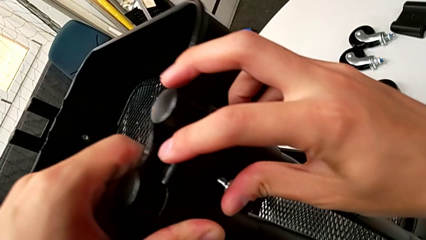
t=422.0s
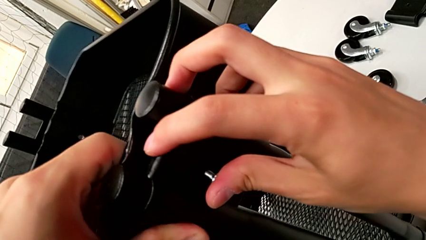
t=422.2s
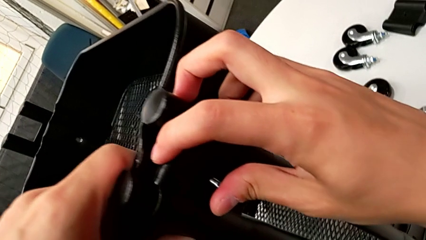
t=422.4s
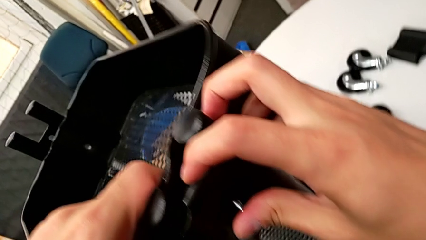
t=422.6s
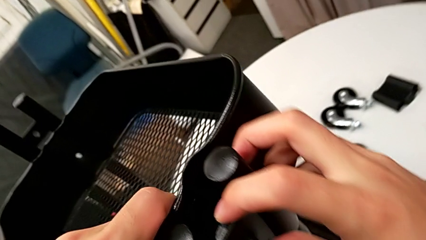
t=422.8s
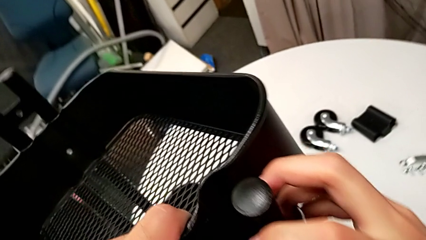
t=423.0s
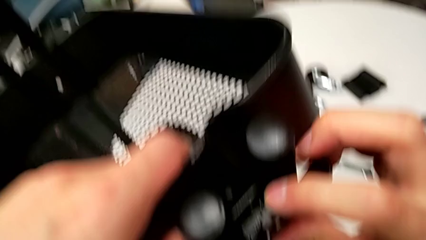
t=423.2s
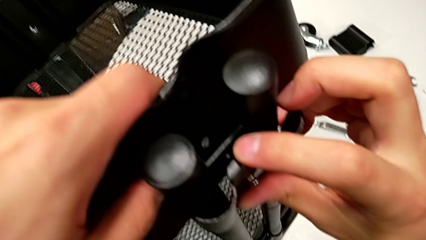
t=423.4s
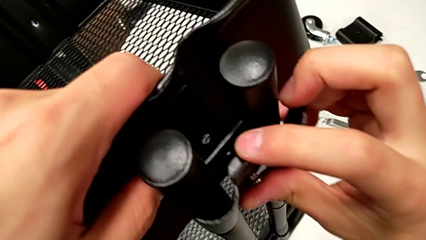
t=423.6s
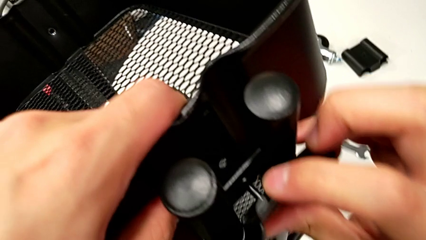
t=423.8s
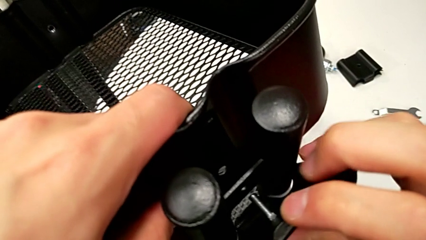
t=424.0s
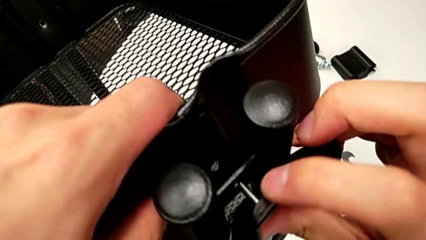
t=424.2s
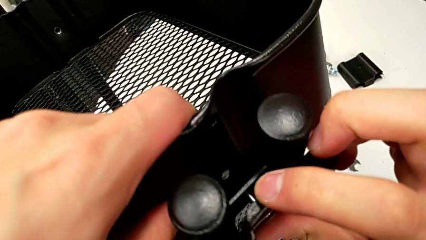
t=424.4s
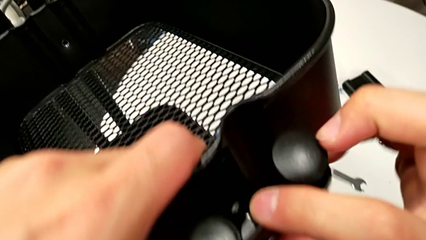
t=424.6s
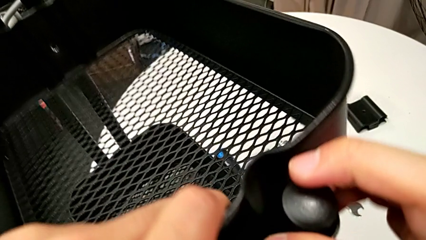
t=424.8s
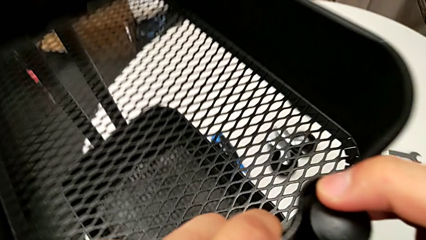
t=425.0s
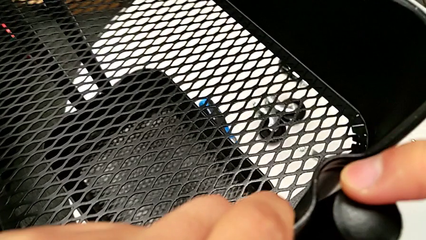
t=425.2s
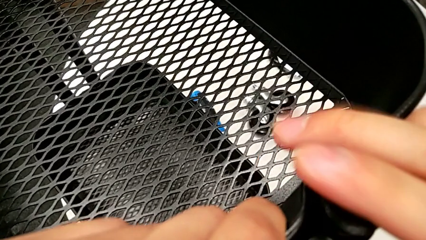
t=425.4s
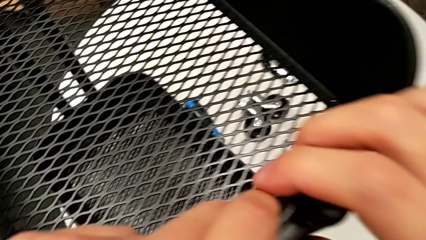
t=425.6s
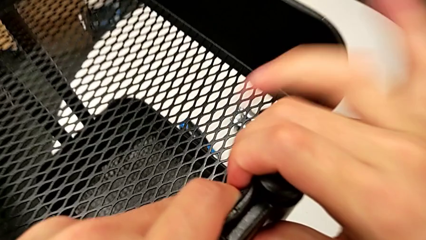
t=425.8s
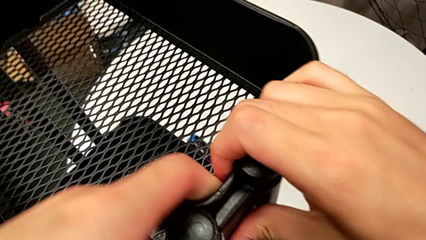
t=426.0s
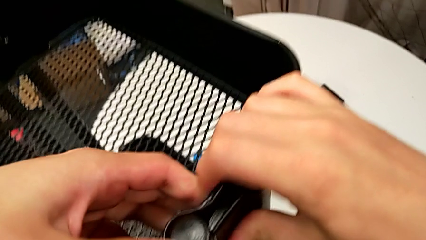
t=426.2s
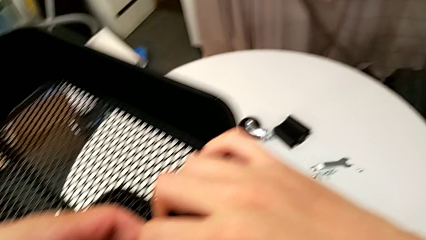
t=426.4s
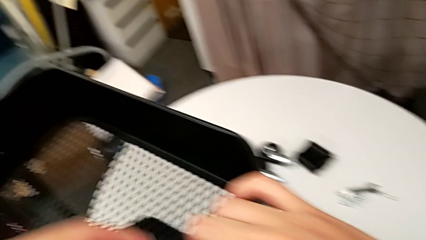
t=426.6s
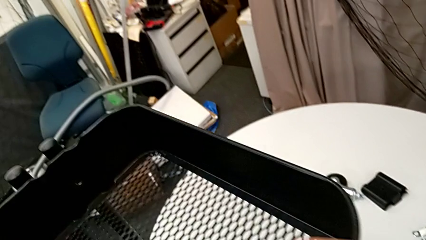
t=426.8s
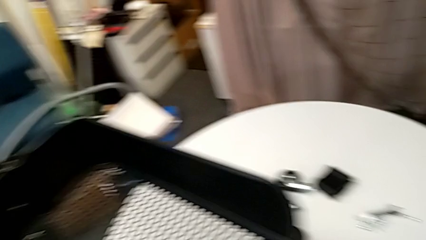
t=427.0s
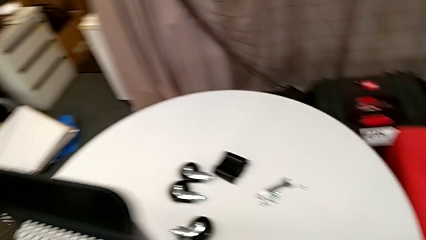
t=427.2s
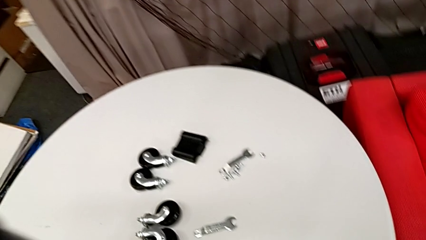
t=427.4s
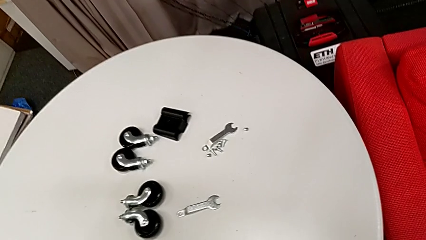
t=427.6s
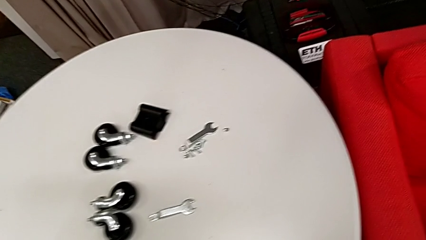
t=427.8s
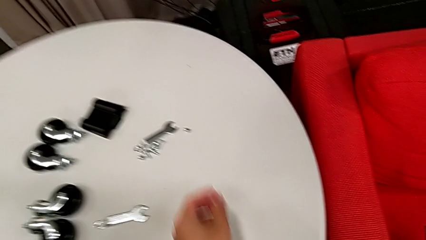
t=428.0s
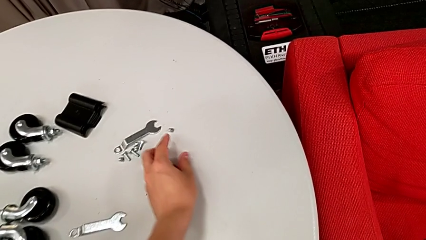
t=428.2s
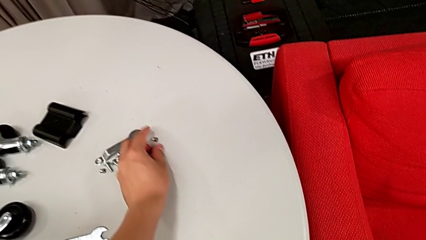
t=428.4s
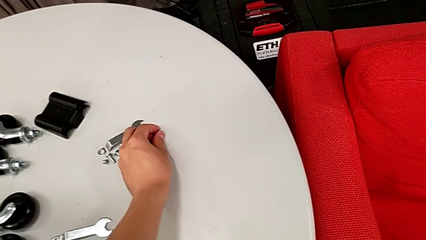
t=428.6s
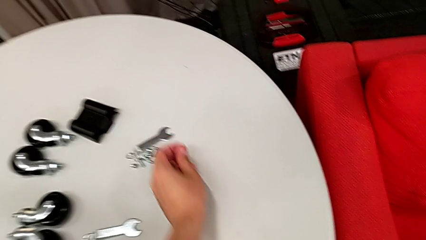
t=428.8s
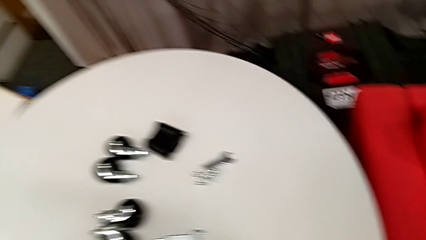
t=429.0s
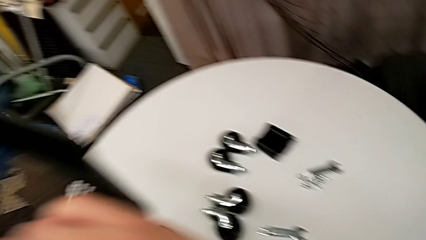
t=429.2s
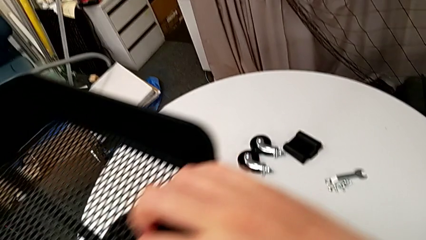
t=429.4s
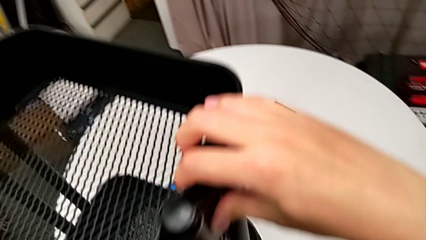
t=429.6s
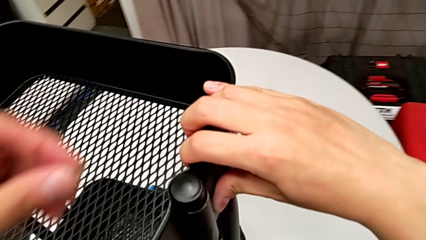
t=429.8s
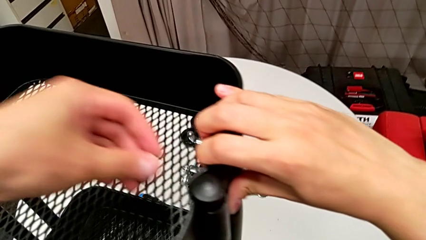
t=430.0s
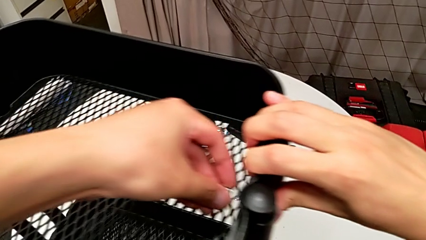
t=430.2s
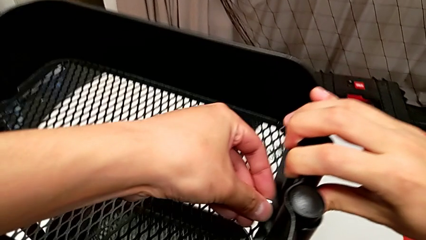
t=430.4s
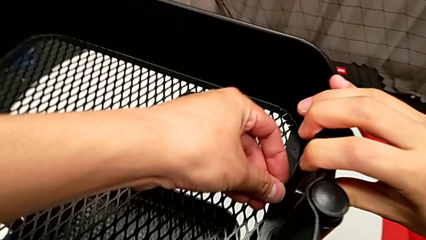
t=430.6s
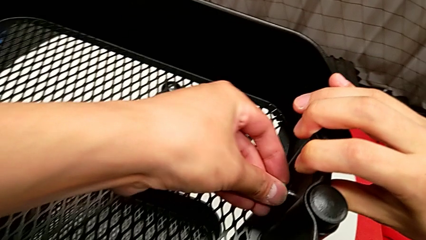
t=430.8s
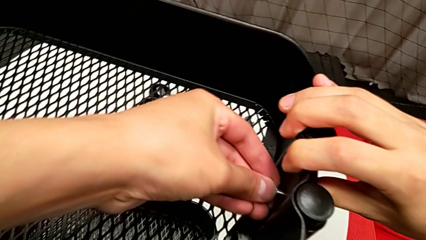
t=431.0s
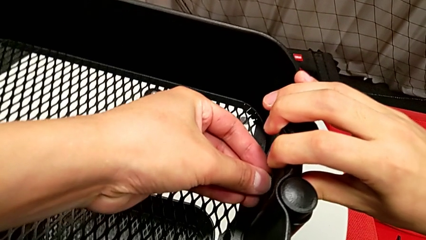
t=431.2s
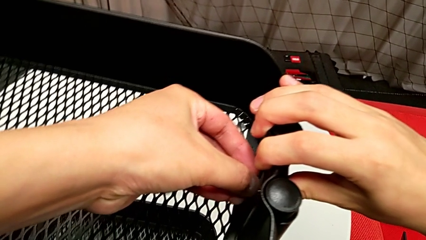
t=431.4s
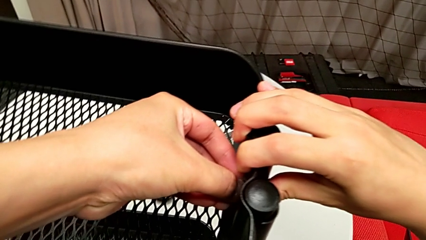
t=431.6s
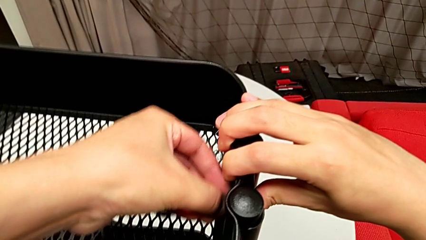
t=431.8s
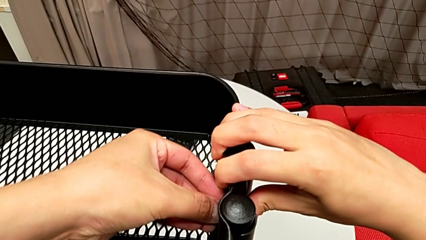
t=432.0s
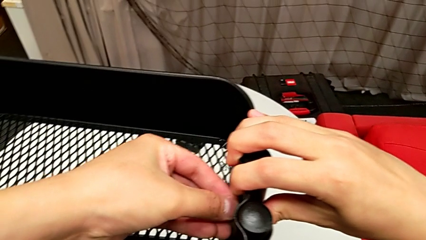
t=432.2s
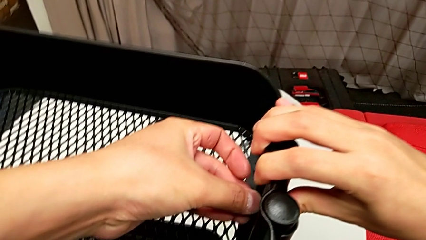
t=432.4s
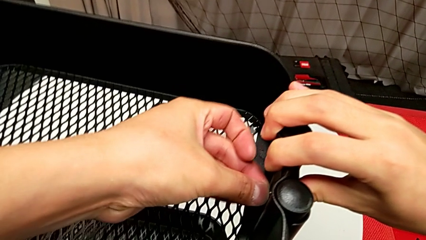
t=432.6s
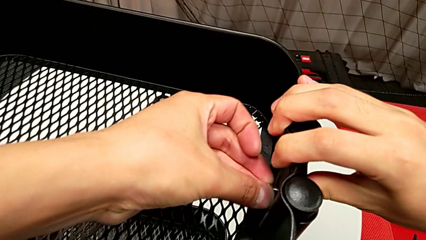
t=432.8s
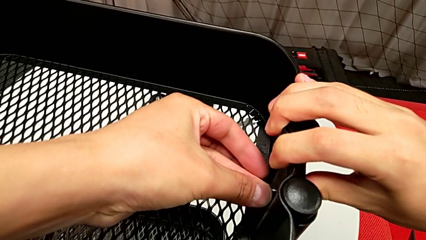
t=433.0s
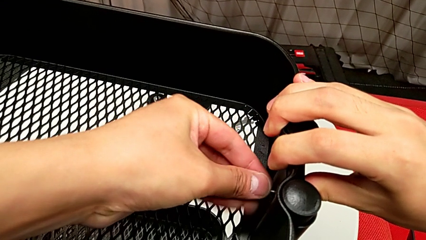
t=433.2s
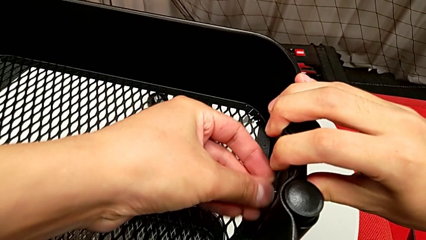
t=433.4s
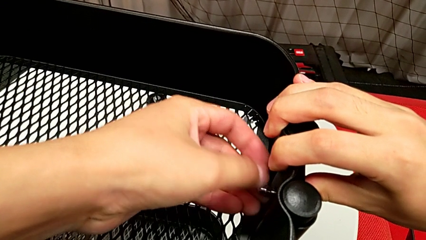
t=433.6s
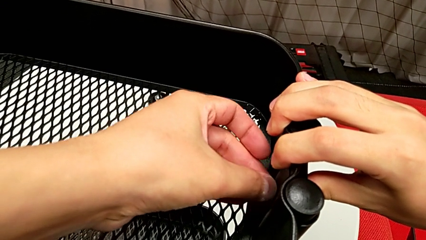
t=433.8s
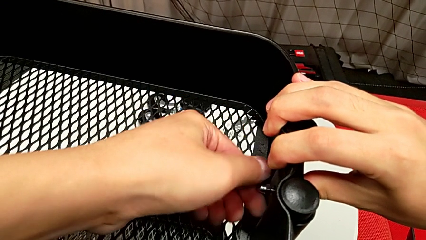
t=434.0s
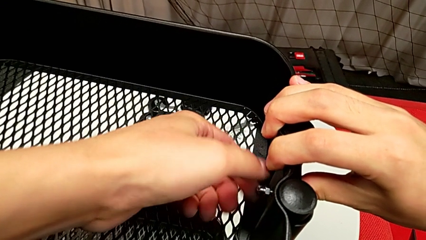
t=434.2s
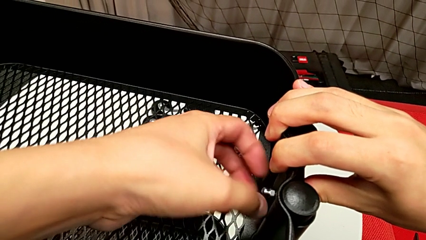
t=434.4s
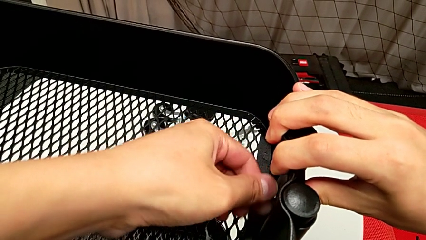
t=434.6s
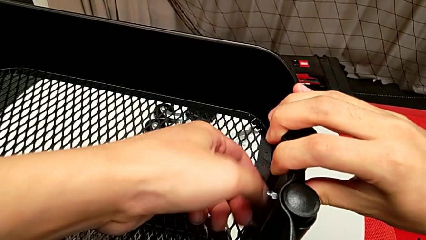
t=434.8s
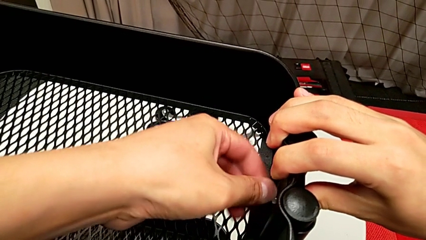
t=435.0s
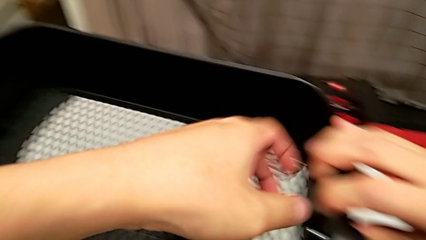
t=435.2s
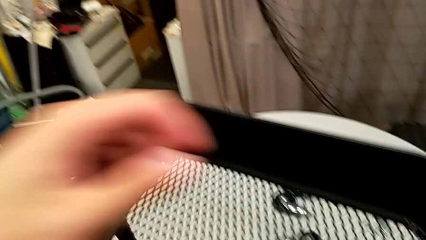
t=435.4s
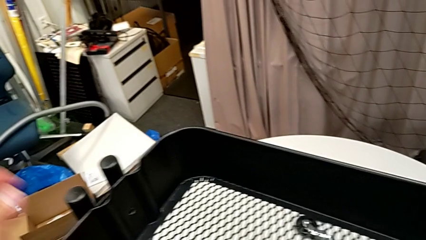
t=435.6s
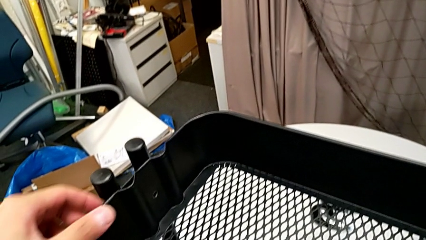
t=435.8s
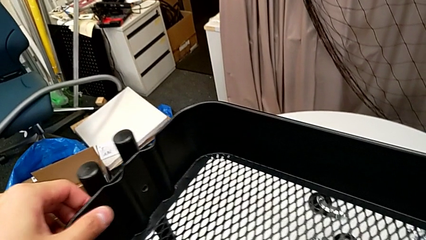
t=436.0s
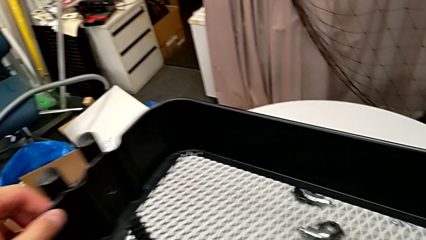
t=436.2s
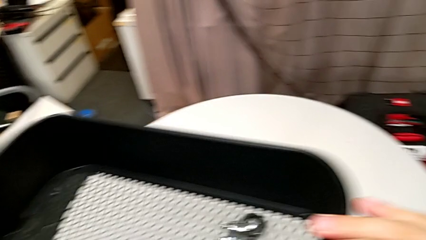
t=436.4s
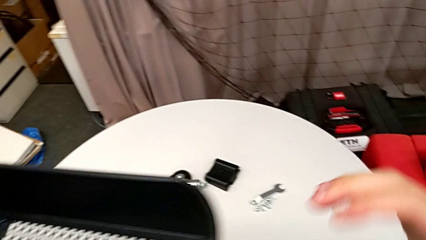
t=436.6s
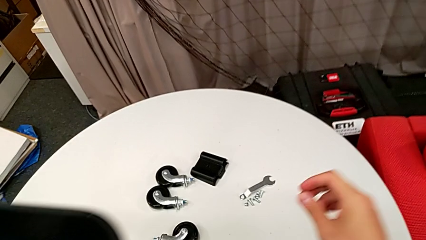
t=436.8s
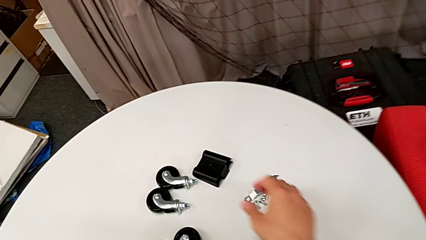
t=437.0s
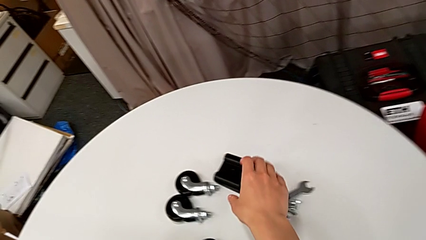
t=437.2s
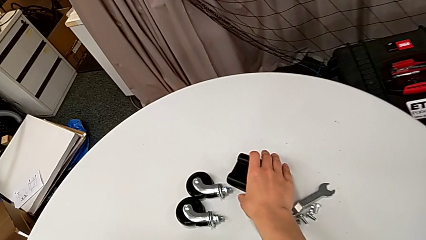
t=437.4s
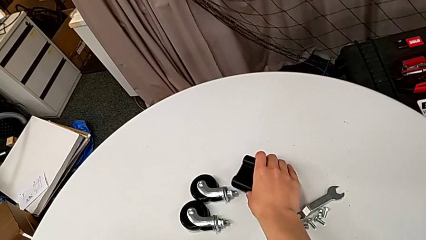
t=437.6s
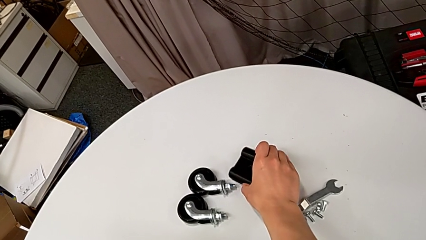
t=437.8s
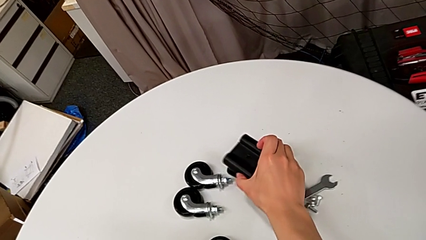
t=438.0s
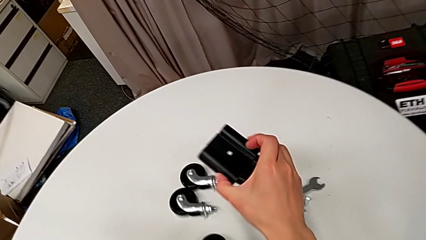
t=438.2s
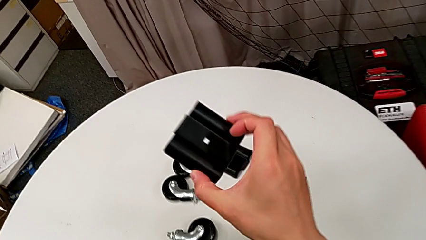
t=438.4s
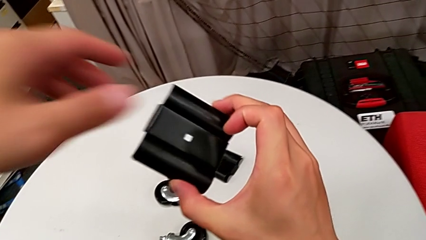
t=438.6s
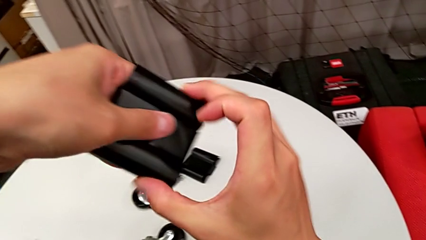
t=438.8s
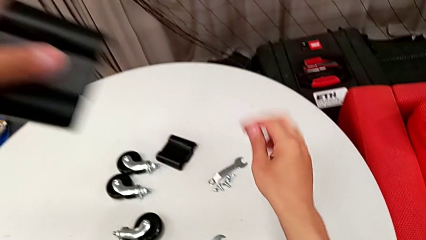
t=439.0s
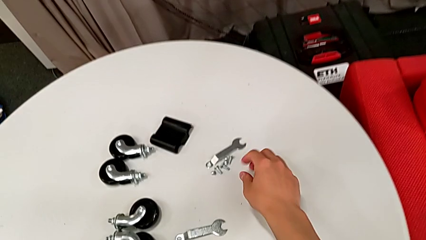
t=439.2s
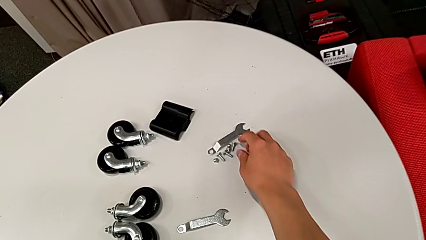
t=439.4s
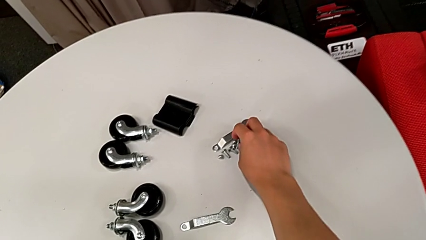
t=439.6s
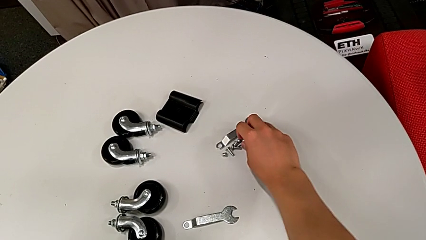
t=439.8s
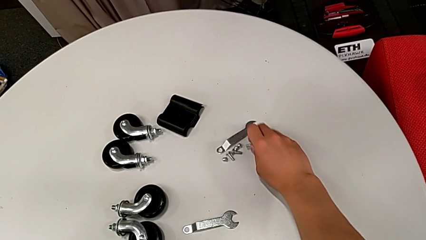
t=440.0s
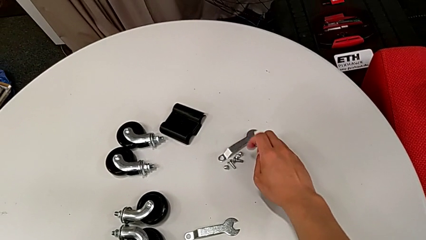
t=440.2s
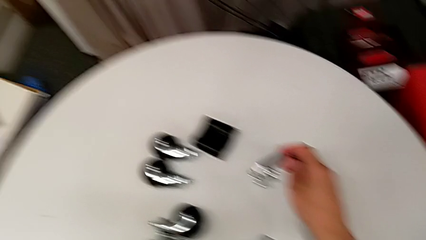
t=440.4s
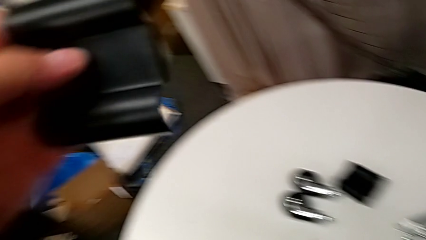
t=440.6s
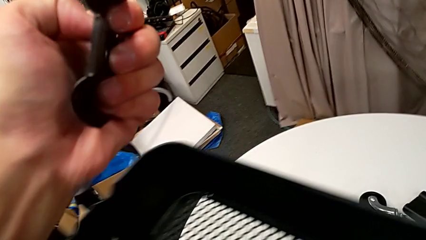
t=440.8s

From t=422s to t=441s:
The camera wearer is screwing the top grid tray. They keep inserting the third bolt, grab the third hexagon cap nut, screw it, grab the fourth bracket and grab the fourth bolt.
